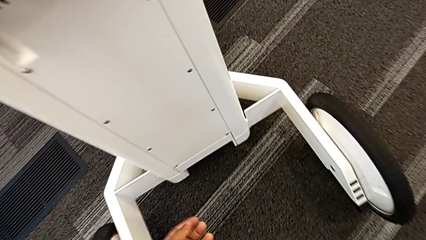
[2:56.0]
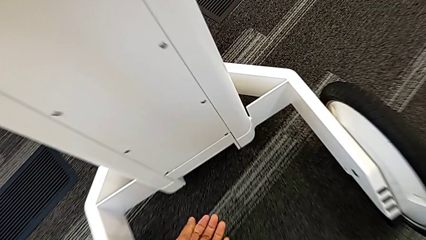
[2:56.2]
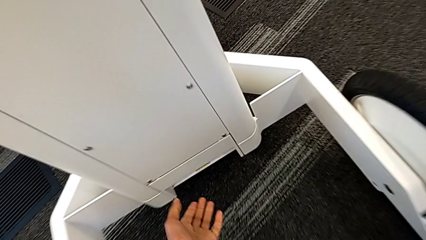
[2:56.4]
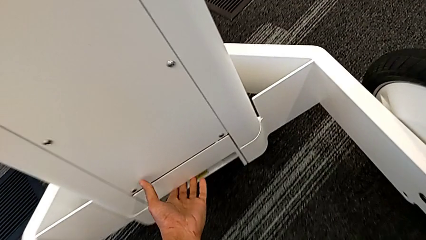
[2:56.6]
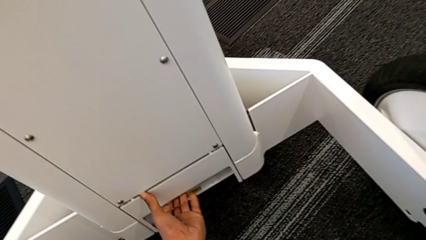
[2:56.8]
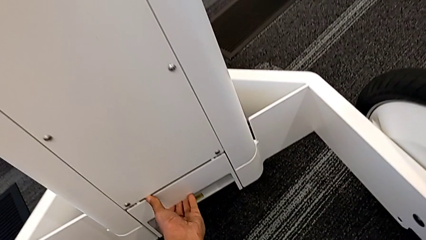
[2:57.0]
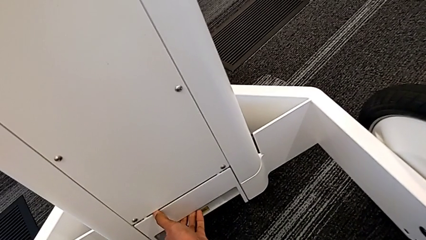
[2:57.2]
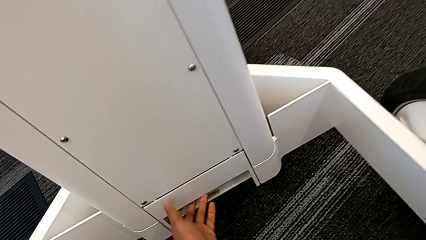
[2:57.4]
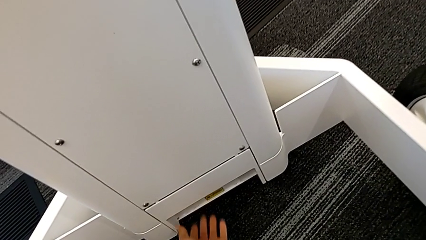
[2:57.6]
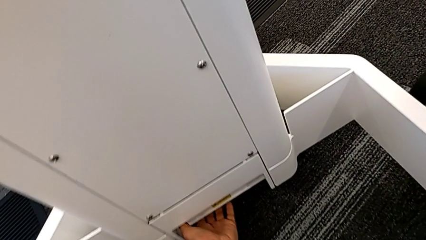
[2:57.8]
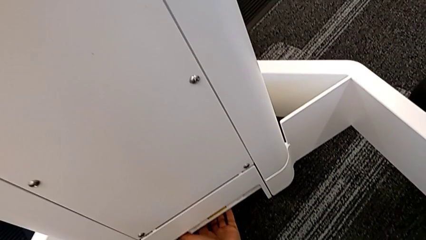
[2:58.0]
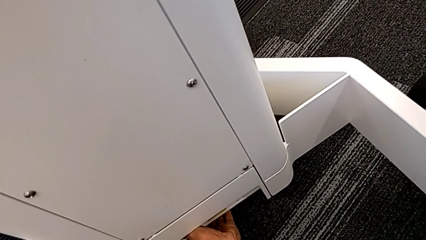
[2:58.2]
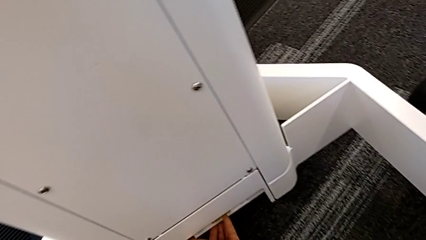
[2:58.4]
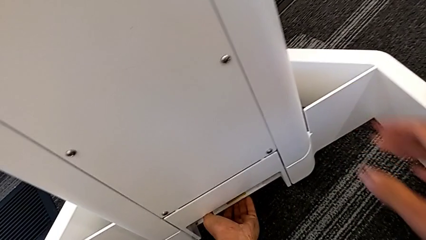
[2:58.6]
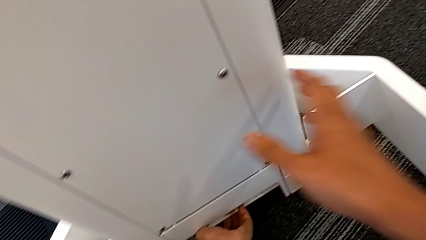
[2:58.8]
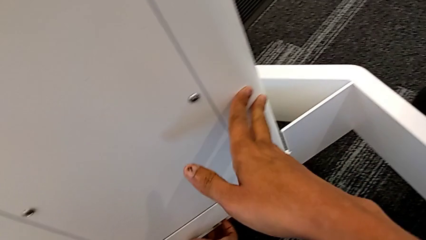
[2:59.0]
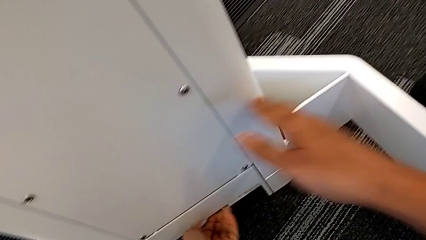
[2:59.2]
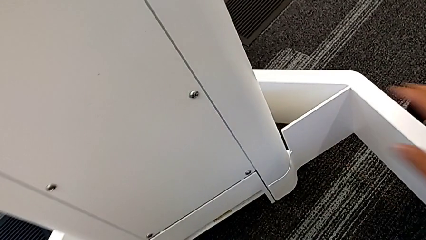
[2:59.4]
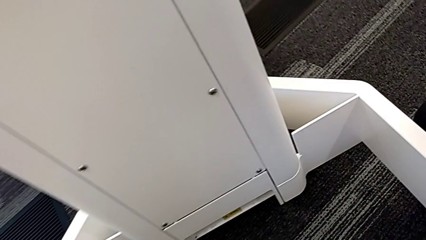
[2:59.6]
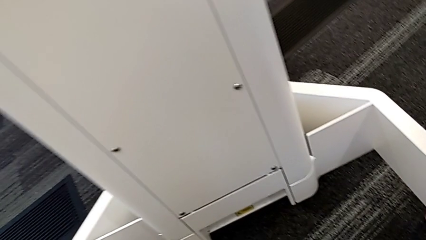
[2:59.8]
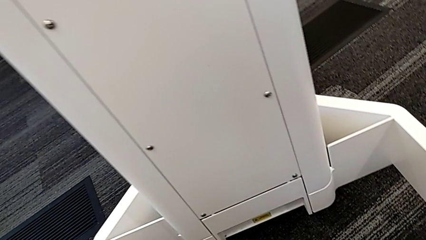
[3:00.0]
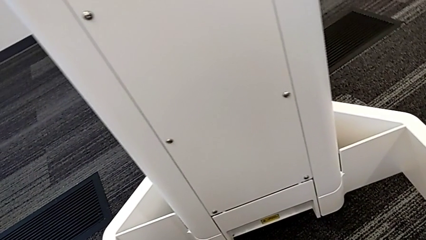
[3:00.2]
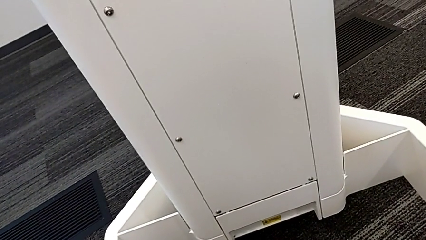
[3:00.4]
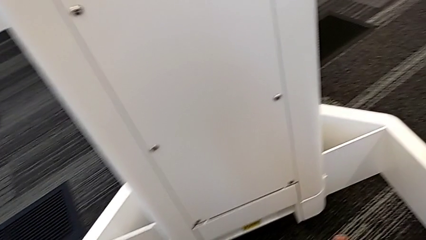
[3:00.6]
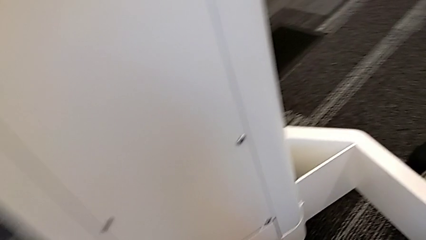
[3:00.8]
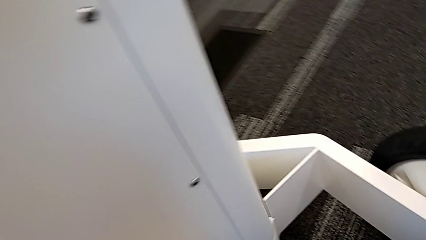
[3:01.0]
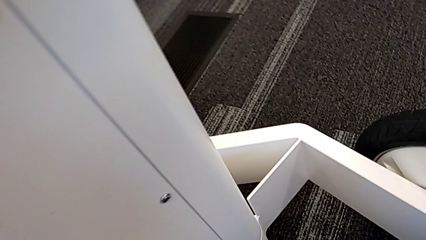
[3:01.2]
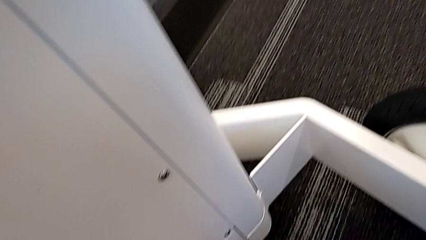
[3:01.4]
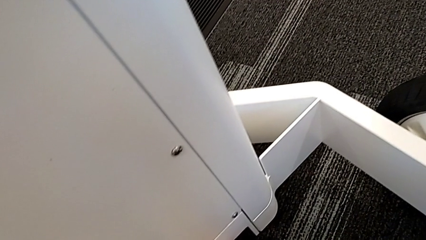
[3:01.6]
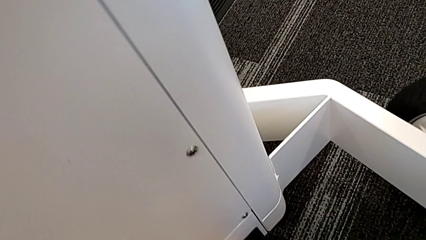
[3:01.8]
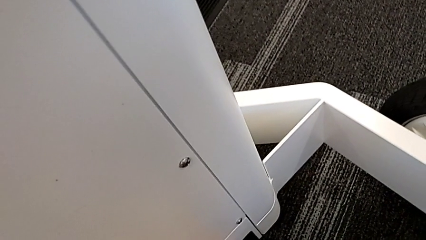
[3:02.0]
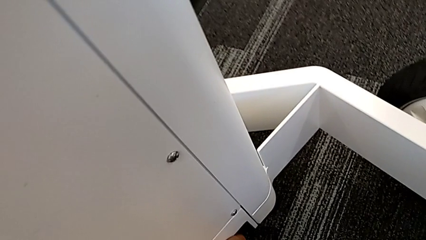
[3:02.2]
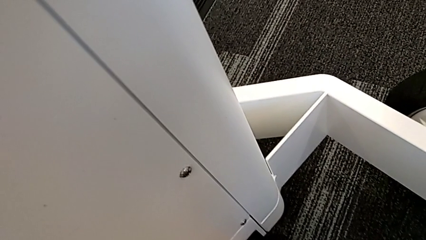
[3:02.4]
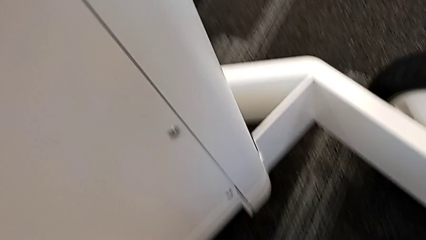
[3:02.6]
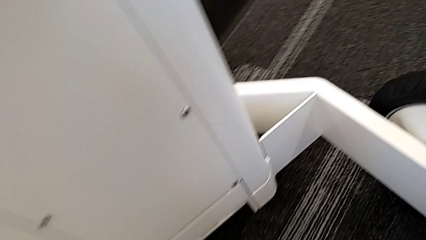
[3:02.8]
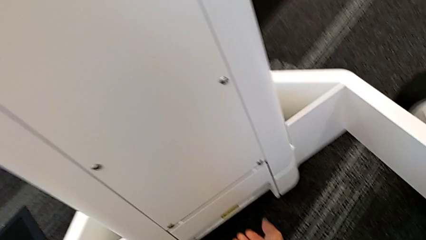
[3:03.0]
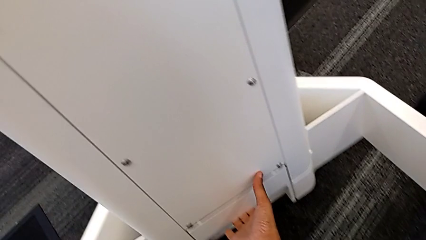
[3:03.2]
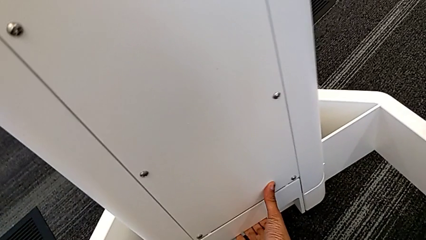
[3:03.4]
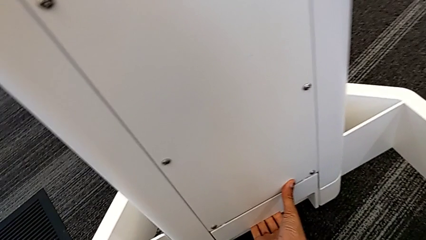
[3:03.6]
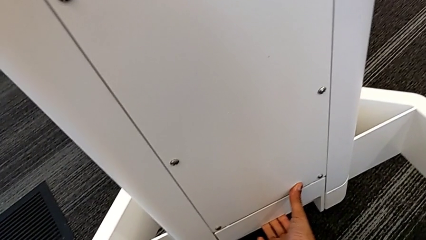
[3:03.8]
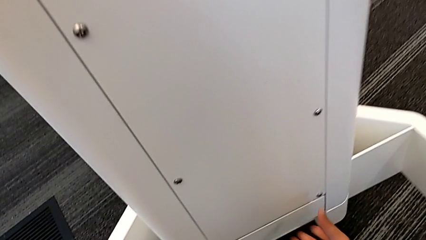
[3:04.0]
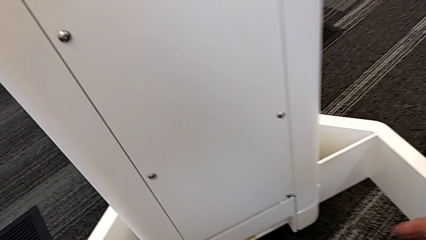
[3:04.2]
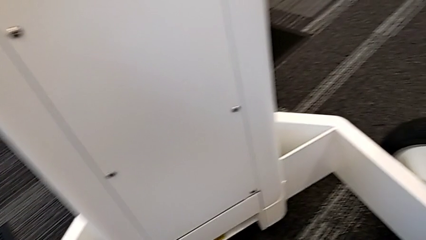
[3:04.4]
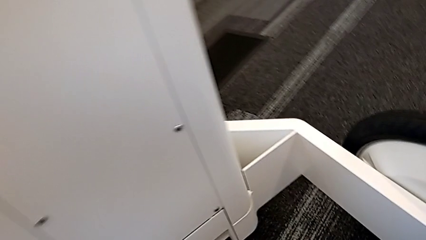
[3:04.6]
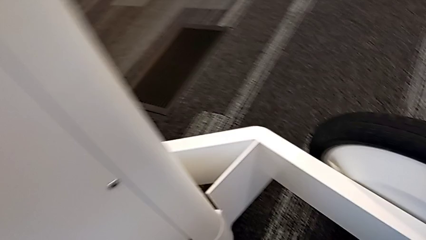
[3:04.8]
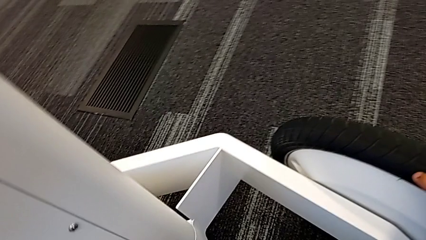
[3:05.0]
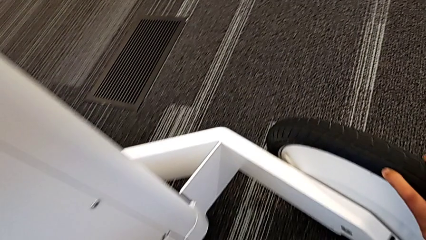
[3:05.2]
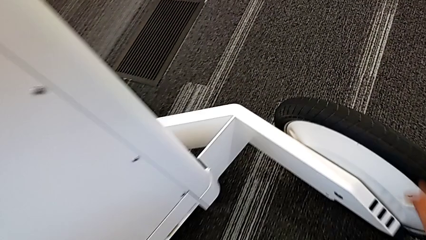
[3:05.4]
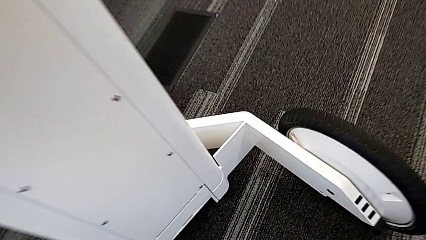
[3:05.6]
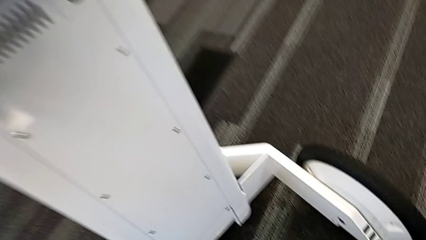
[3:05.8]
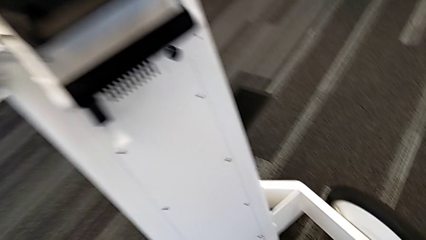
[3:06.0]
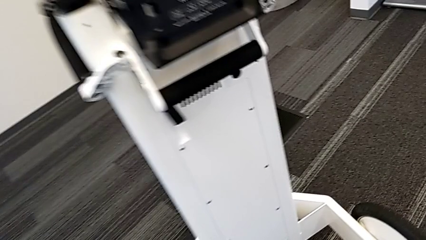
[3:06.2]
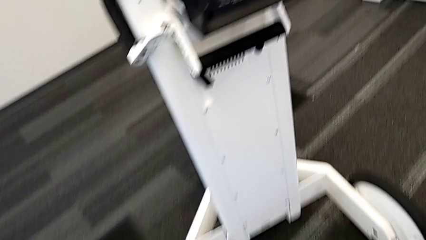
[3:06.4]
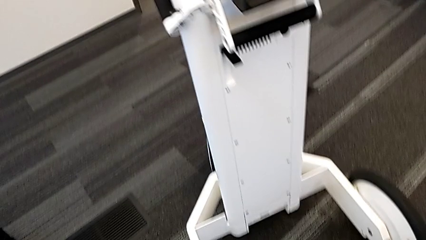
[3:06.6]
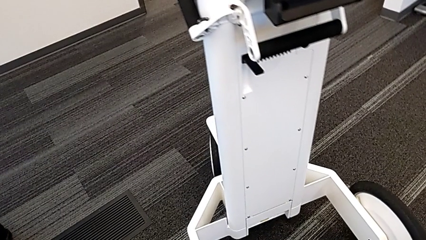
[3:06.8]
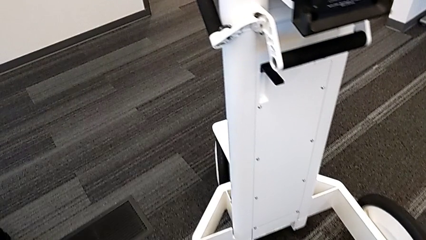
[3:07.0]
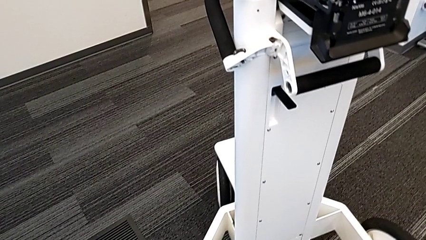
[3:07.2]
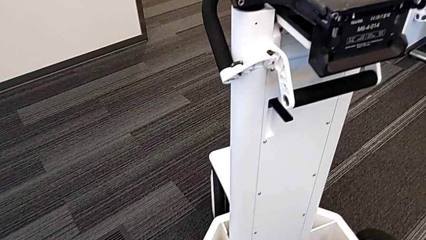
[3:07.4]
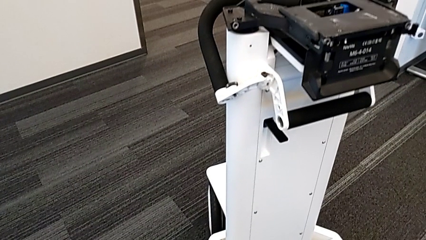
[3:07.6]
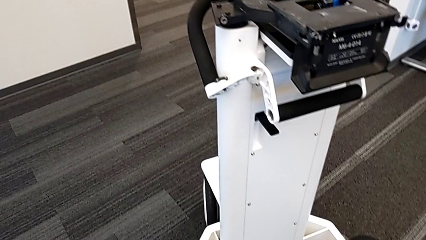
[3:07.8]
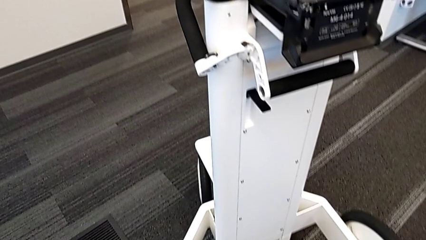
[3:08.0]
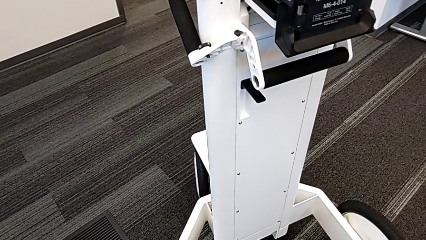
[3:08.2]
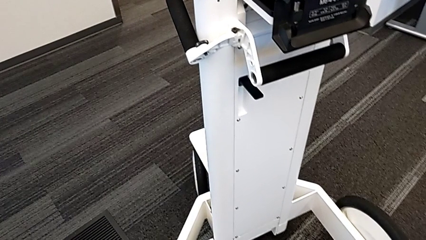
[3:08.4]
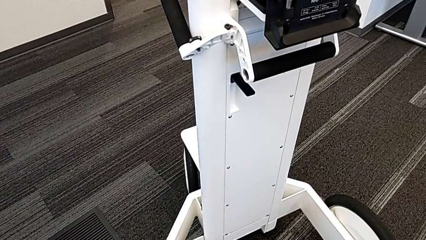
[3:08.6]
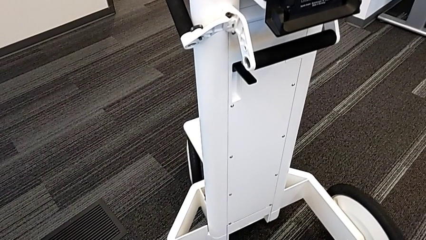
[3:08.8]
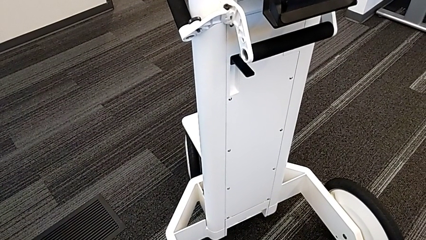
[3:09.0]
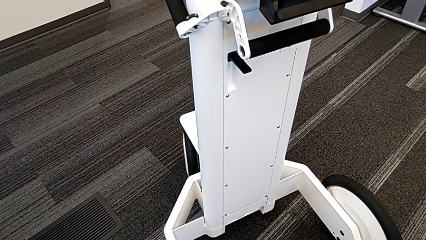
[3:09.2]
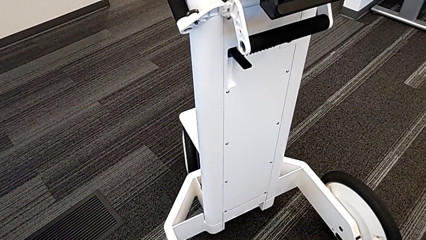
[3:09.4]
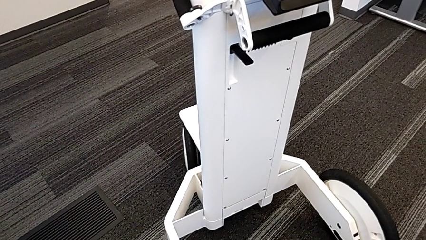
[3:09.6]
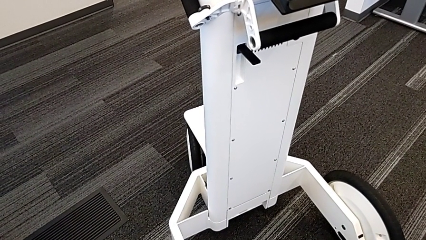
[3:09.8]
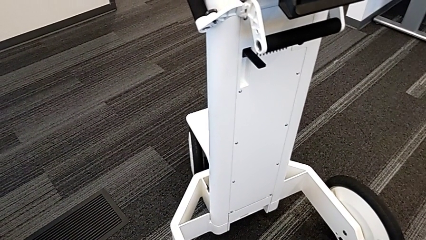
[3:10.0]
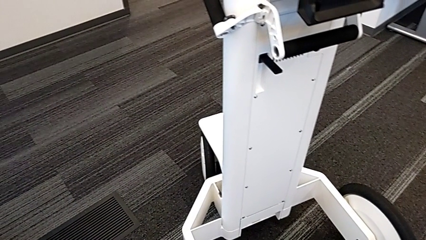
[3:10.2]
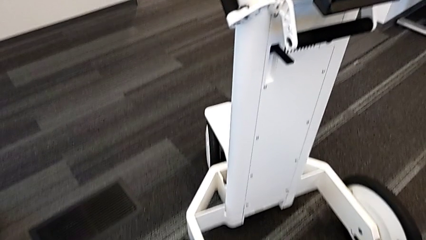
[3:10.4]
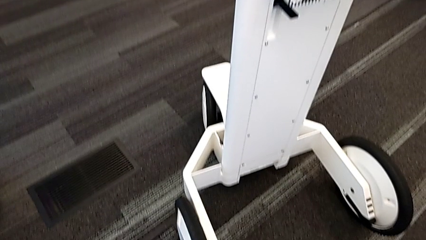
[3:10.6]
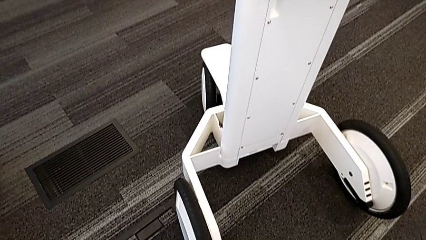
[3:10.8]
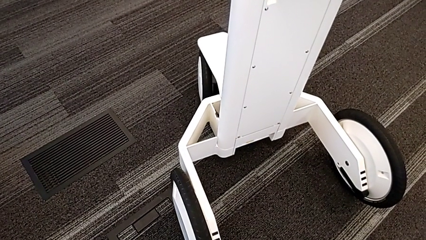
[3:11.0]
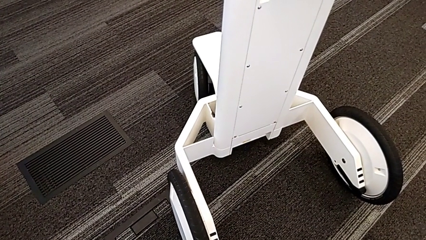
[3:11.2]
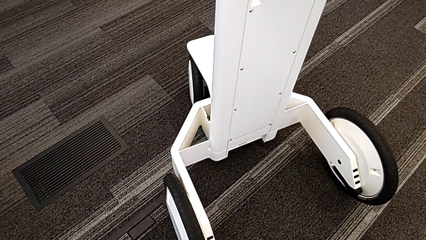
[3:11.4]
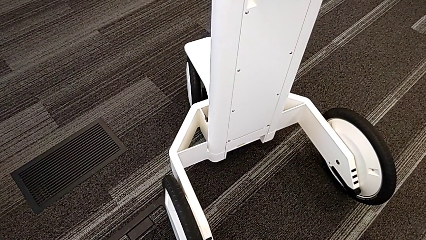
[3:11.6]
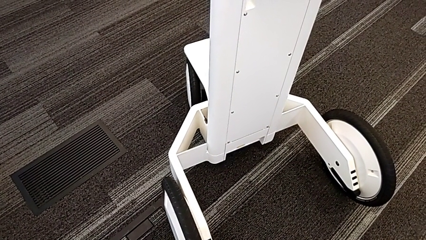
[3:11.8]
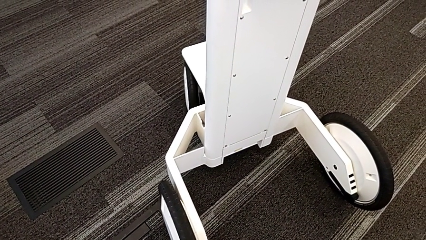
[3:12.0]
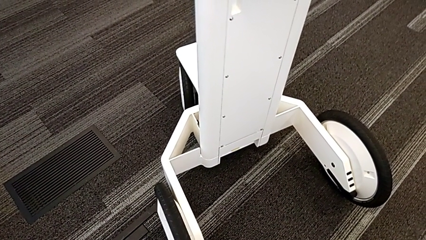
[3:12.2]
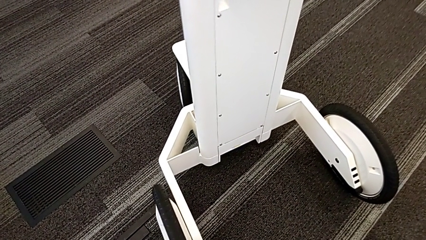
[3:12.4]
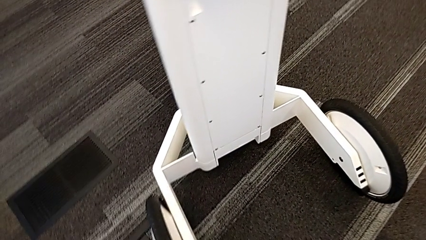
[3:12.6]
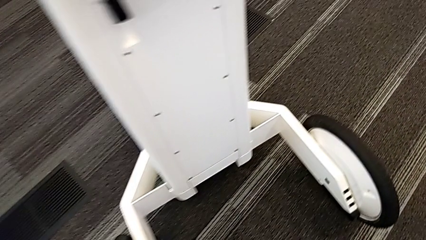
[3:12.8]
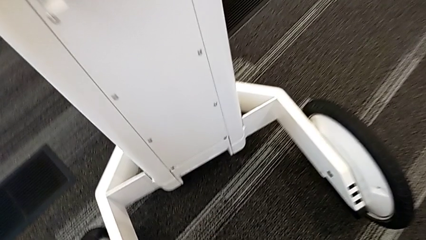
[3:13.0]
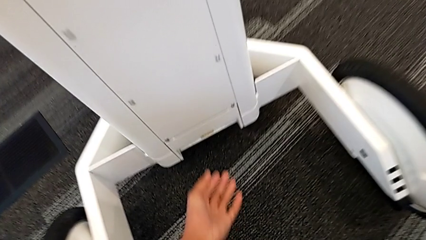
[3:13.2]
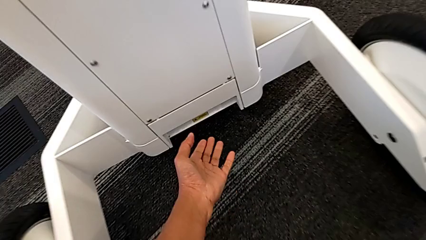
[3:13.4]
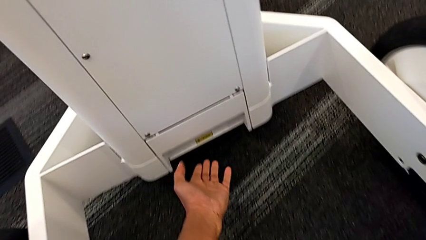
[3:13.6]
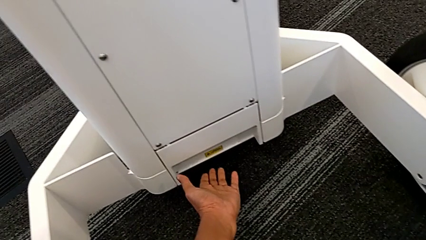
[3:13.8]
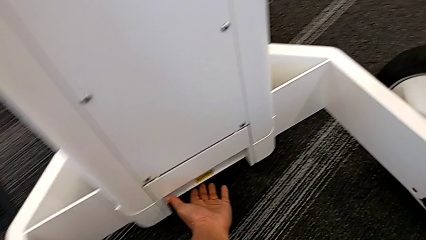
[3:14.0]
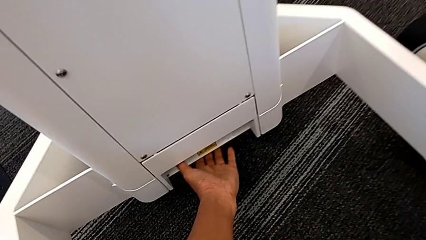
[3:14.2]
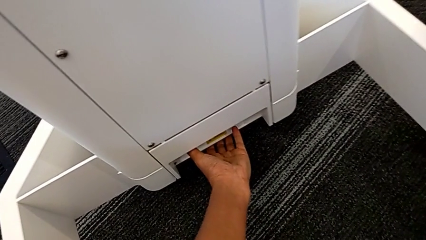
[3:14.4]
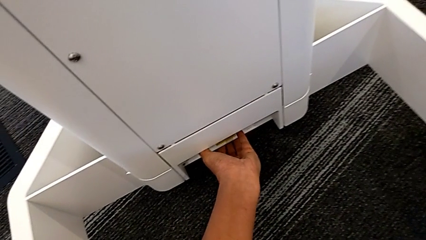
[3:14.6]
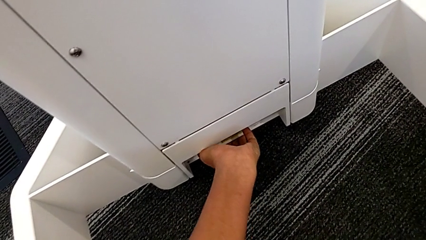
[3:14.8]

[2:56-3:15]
The camera wearer is attempting to pull out the bottom M6 body. They wrongly pull the M6 body lock, unable to open the anchor point, and inspect the NavVis.
